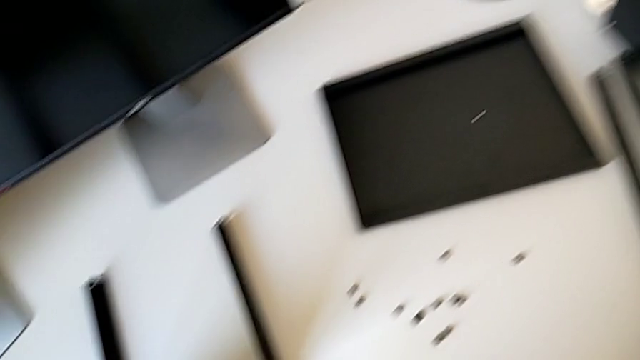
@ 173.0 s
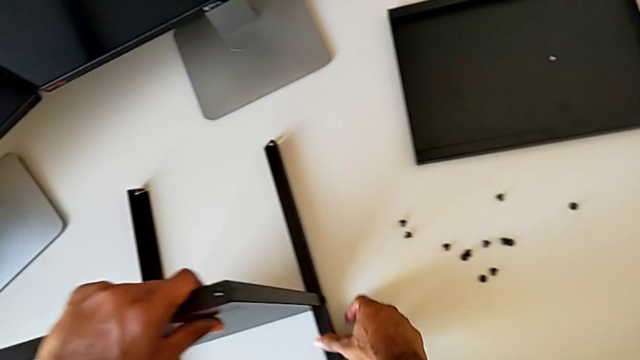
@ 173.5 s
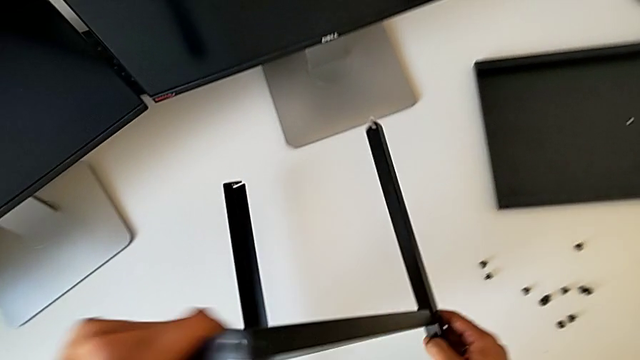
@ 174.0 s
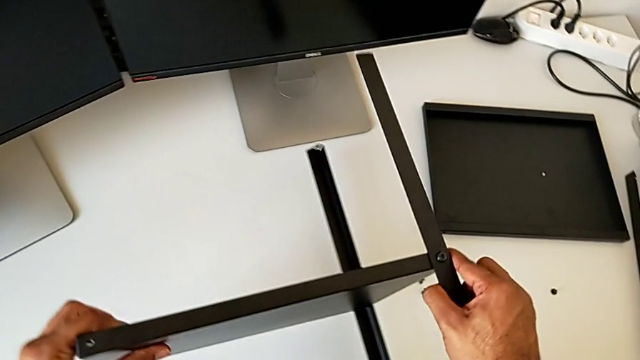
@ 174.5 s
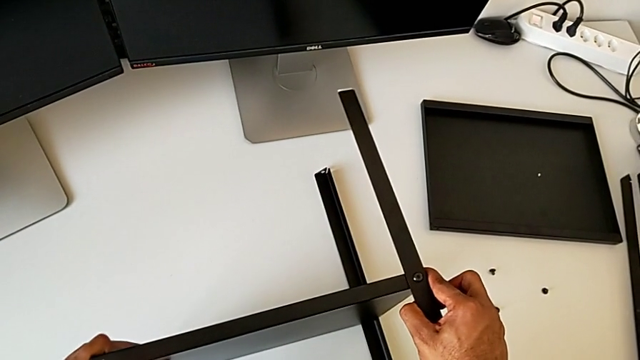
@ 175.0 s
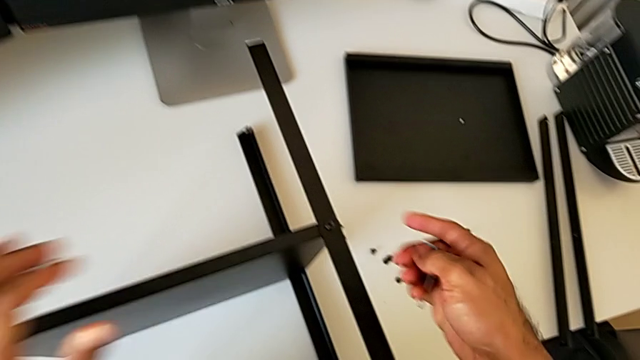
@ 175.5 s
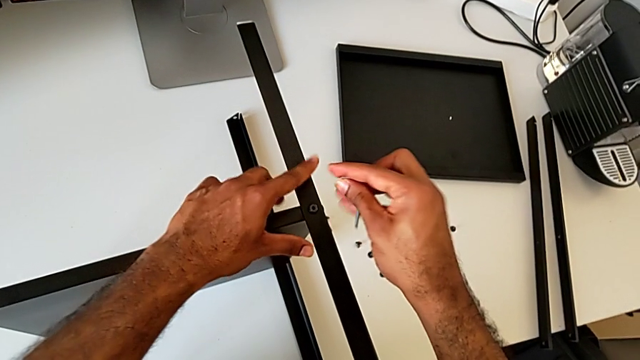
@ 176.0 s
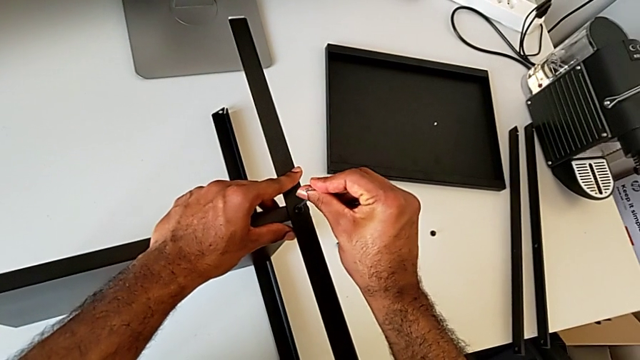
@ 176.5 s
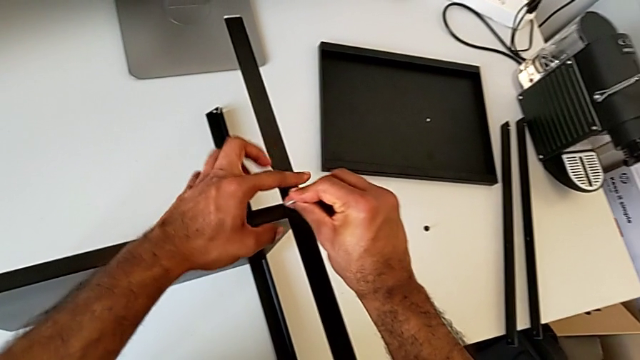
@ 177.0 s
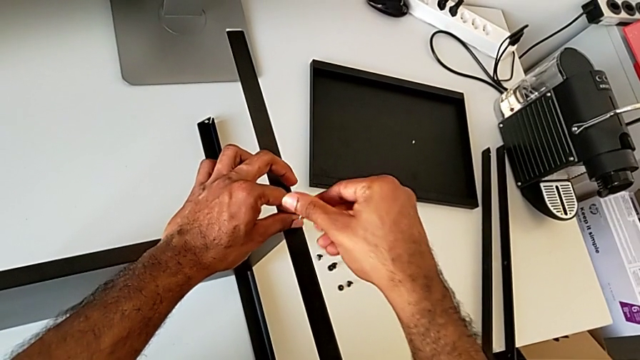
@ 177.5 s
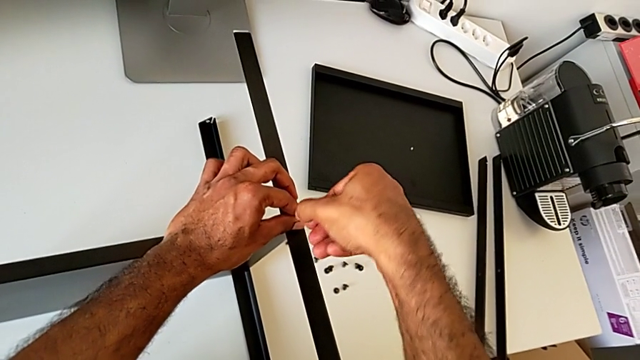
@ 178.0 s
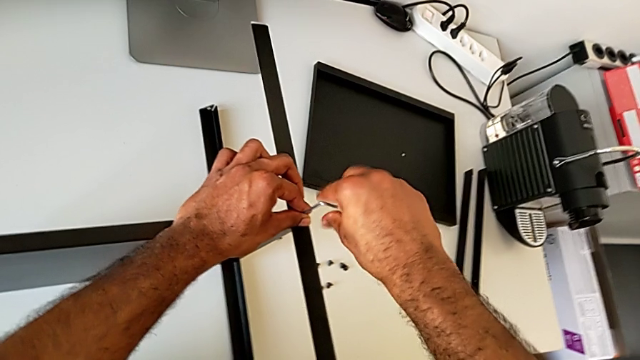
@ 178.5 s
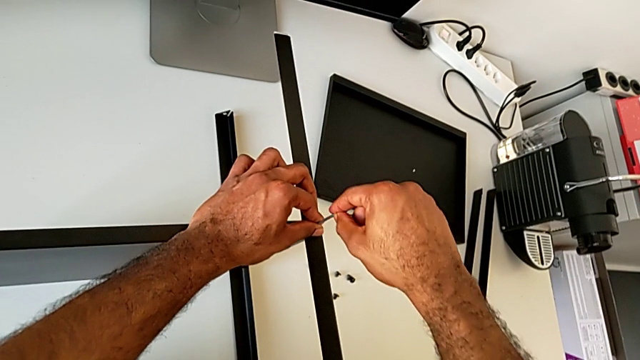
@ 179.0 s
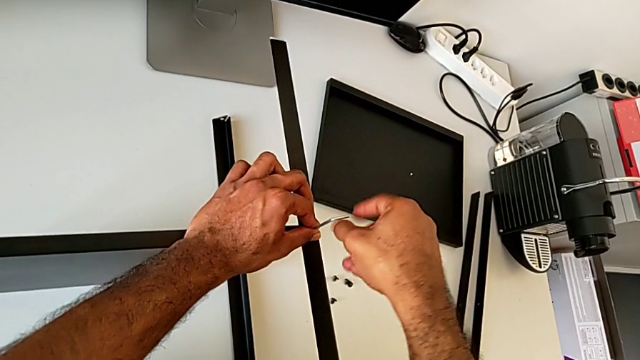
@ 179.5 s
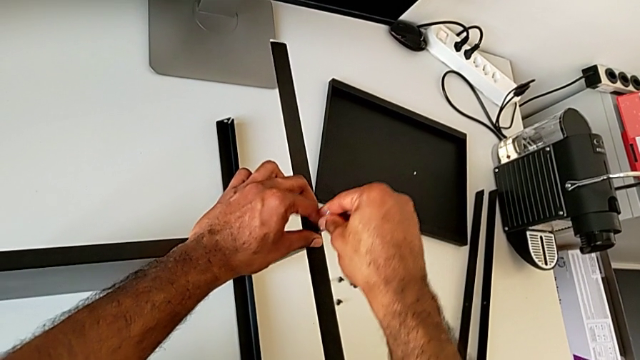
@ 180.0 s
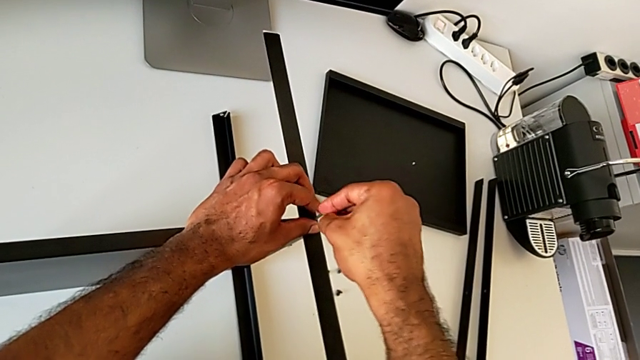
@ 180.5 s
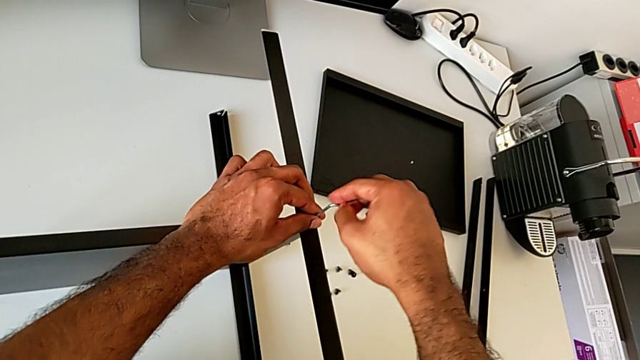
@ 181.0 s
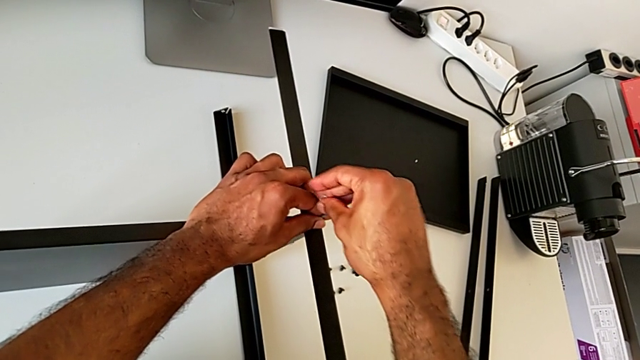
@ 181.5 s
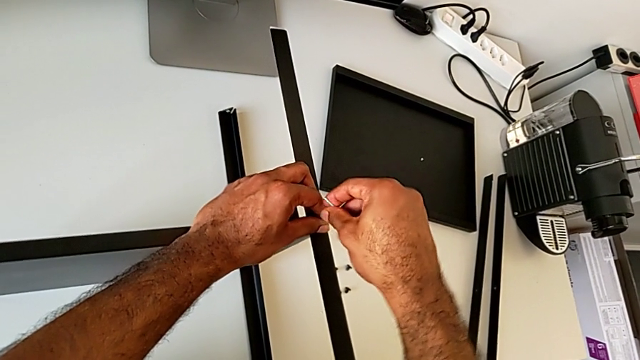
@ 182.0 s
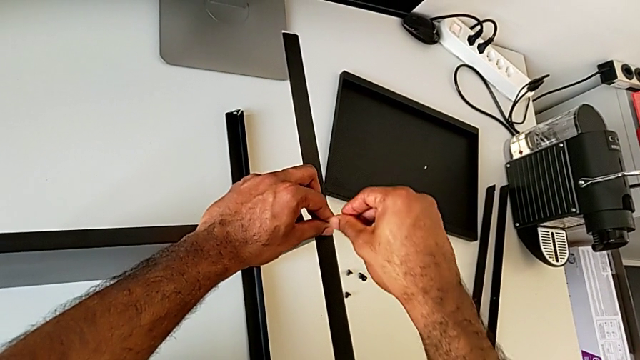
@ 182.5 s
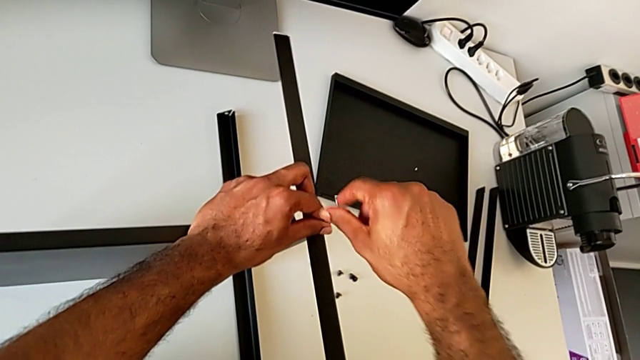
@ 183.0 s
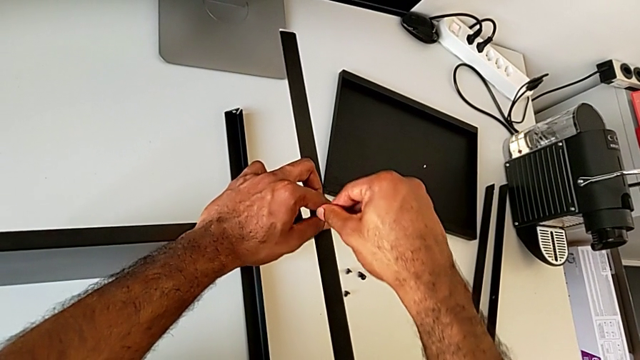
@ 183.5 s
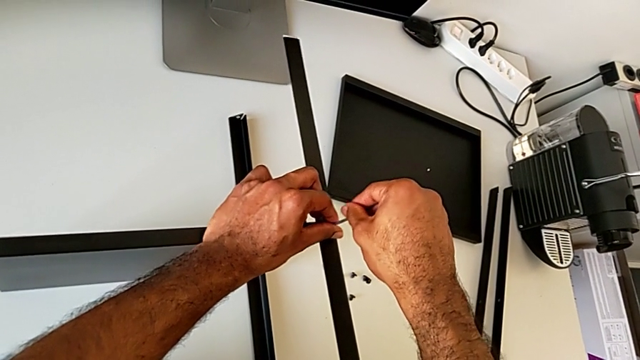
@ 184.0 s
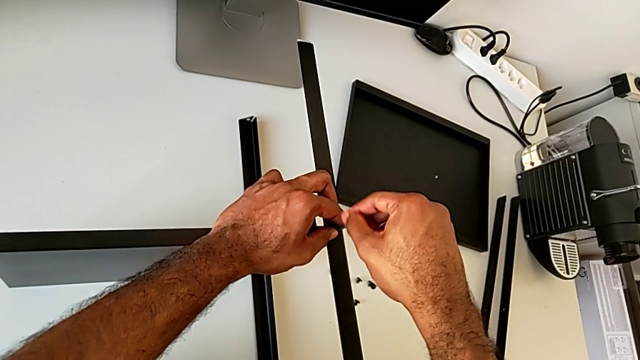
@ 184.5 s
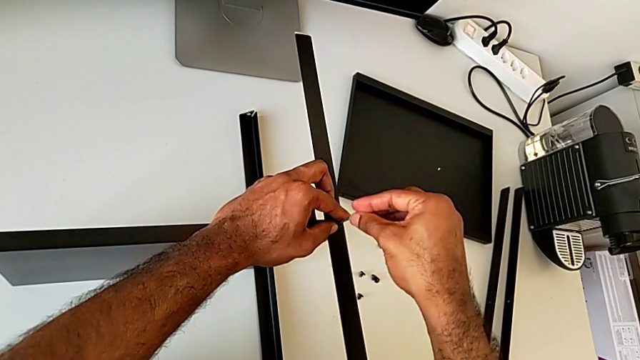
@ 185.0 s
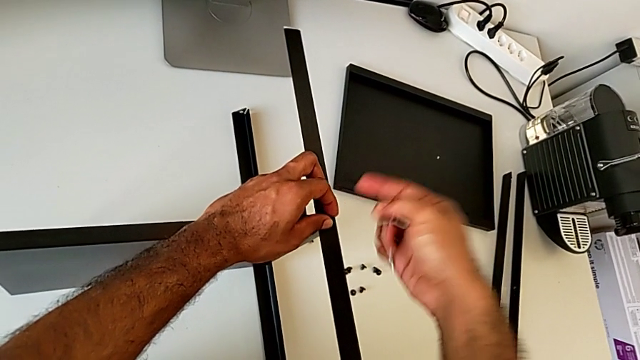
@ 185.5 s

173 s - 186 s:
The camera wearer is disassembling the third leg of the furniture. They rotate the nightstand, insert the Allen wrench, unscrew the hex socket head, withdraw the Allen wrench and disassemble the hex socket head.

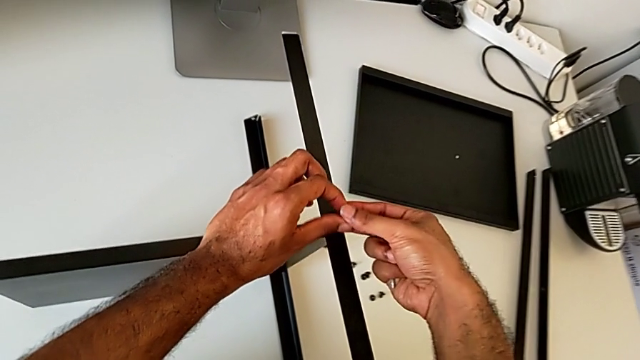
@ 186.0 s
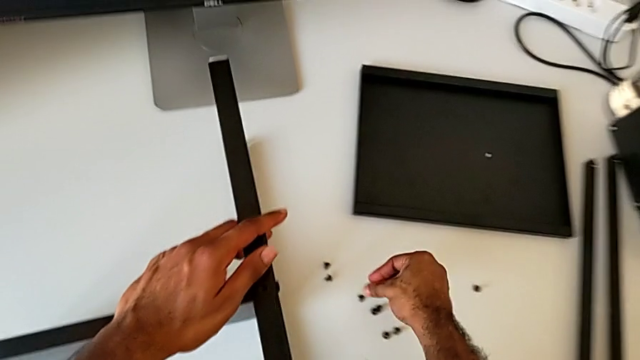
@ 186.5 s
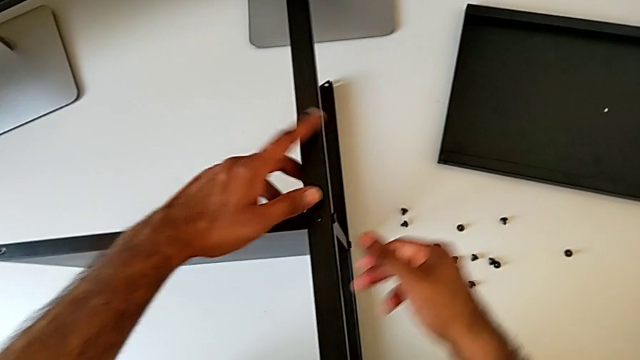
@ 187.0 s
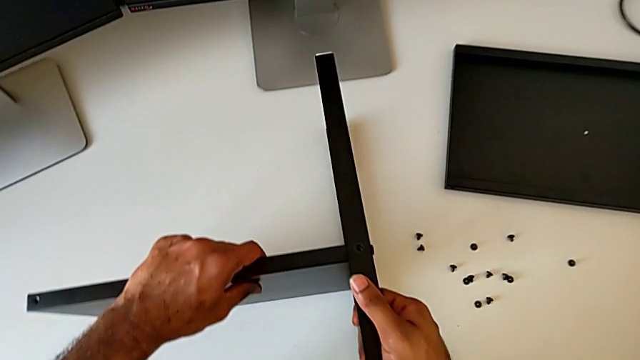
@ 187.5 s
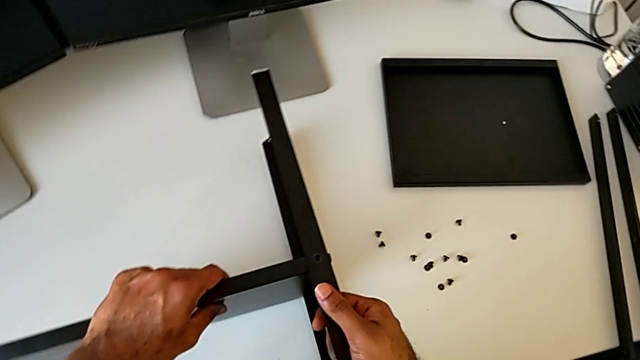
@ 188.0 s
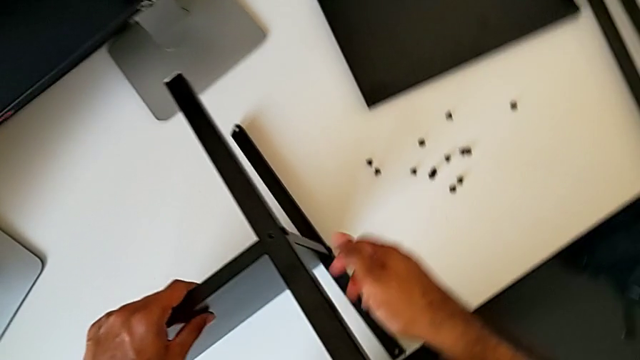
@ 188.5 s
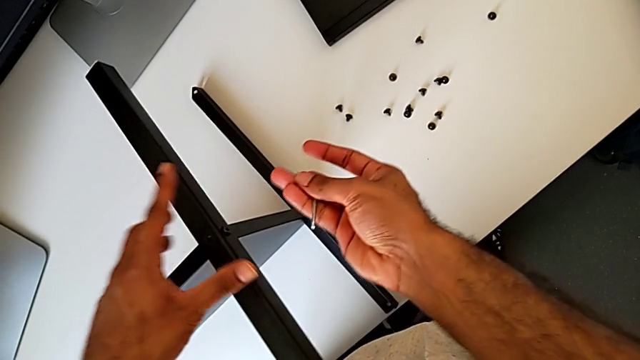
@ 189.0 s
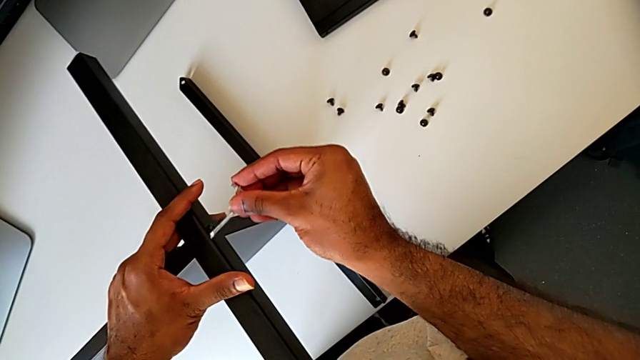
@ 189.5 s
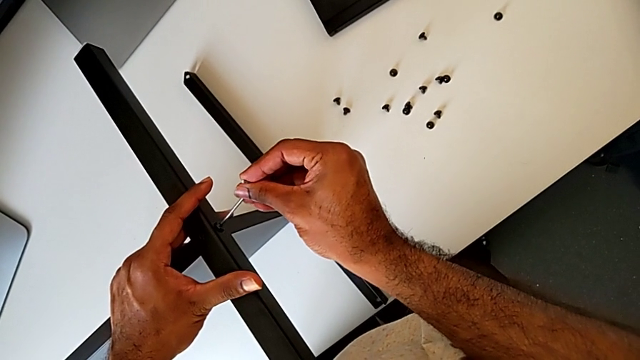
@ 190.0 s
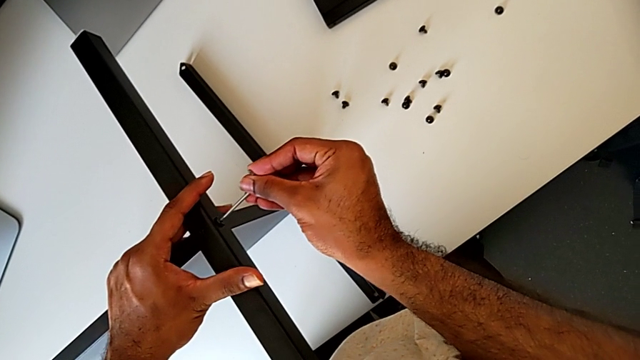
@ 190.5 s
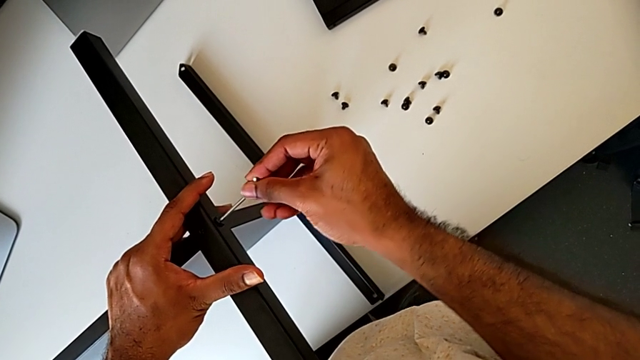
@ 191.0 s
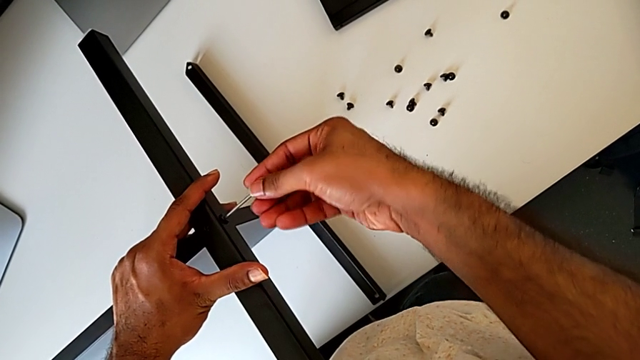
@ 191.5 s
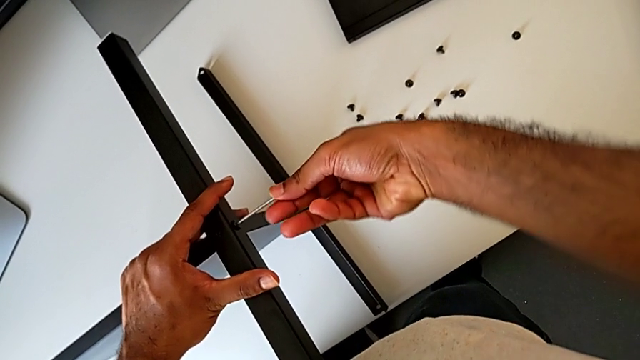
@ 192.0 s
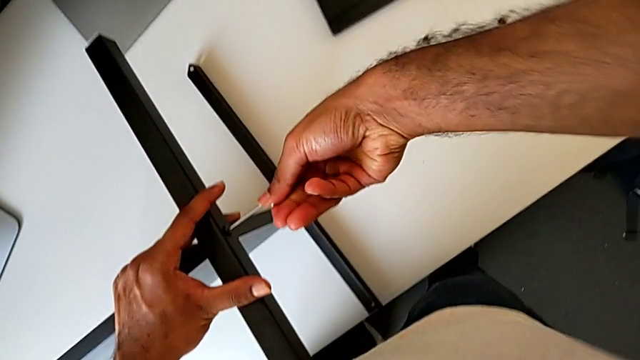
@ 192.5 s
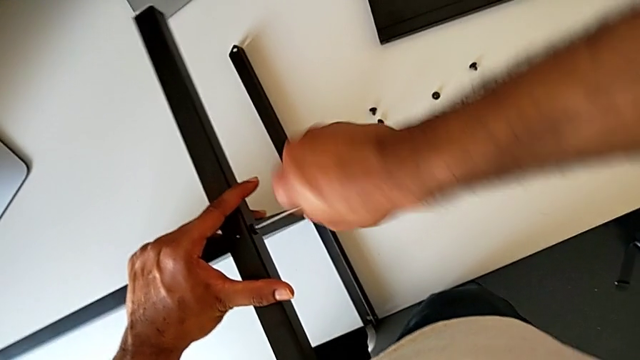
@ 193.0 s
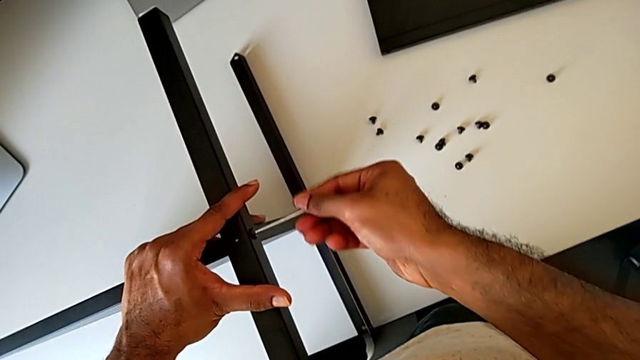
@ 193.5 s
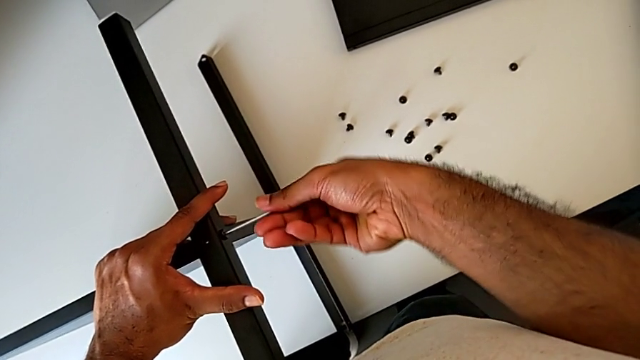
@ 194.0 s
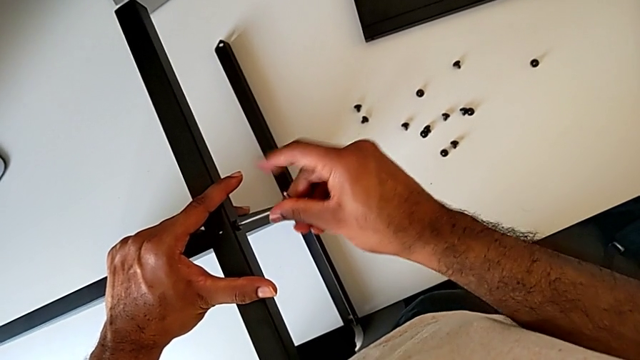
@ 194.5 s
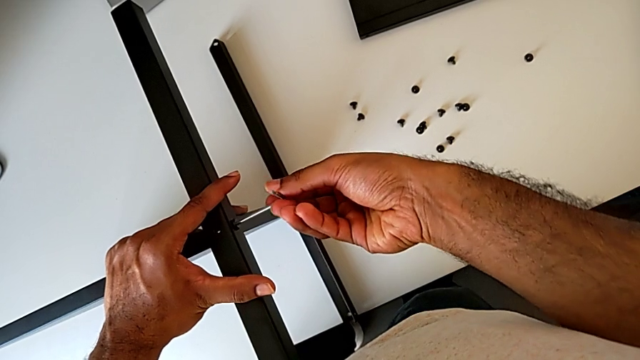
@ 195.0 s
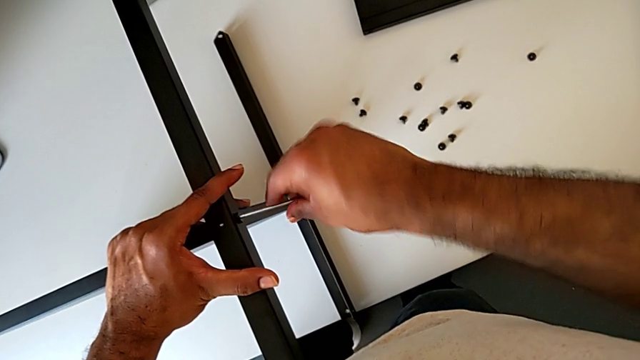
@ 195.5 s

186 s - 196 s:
The camera wearer is disassembling the third leg of the furniture. They place the hex socket head, place the nightstand, insert the Allen wrench and begin to unscrew the hex socket head.
